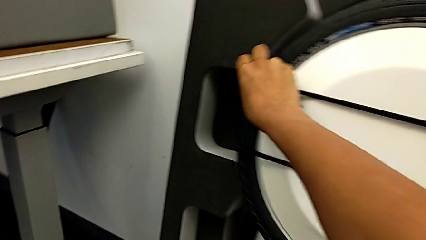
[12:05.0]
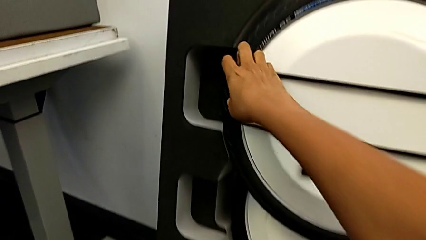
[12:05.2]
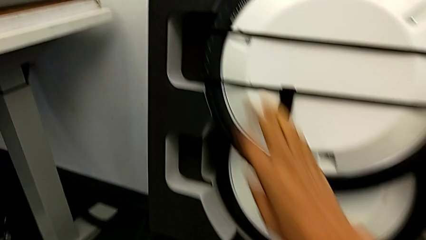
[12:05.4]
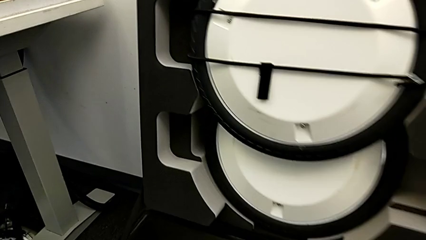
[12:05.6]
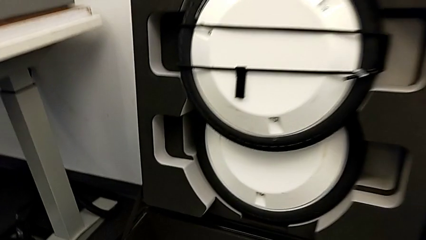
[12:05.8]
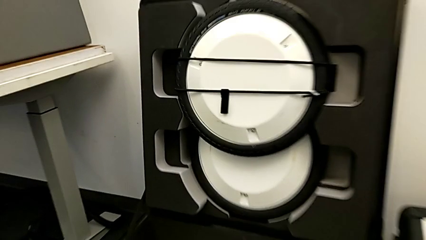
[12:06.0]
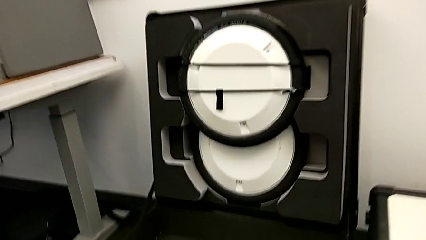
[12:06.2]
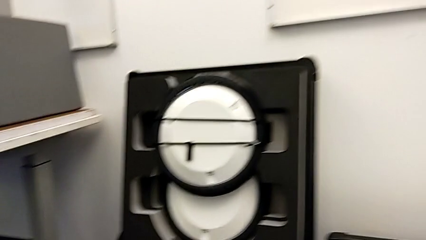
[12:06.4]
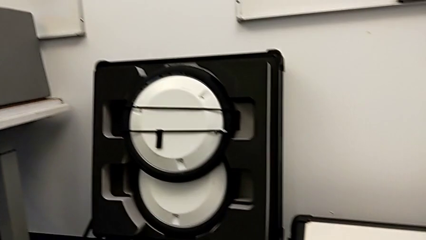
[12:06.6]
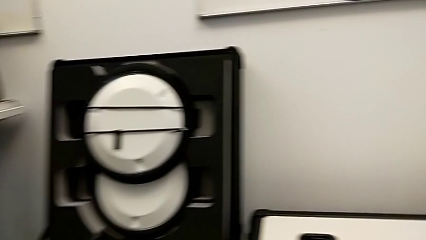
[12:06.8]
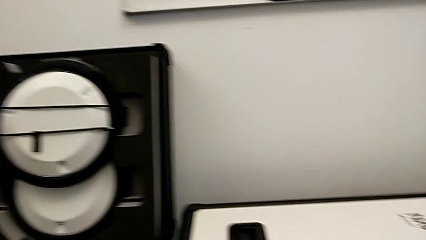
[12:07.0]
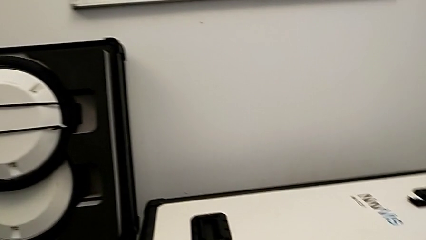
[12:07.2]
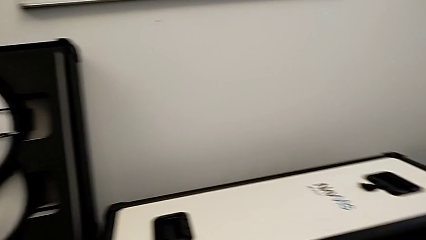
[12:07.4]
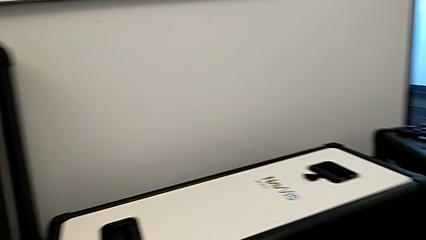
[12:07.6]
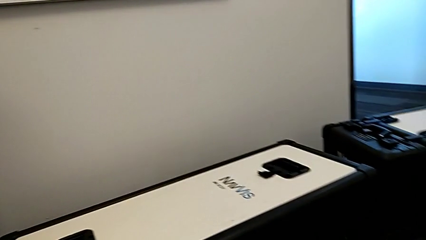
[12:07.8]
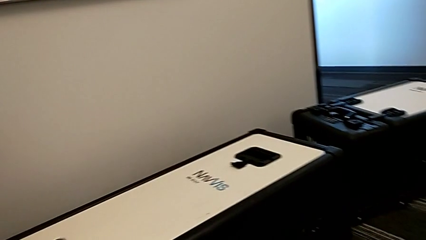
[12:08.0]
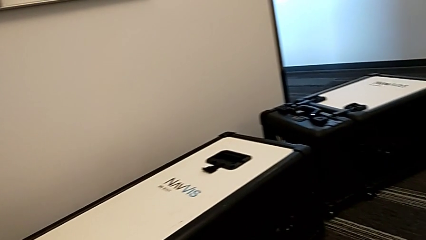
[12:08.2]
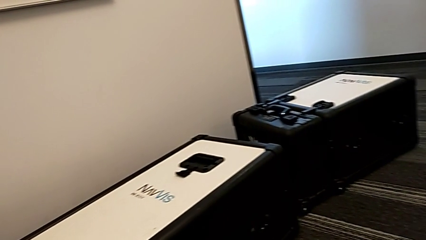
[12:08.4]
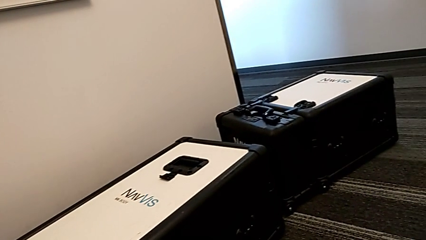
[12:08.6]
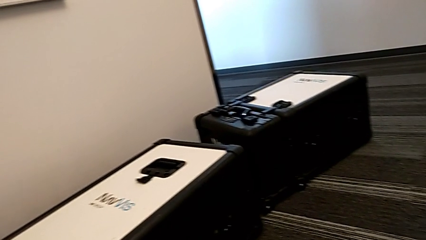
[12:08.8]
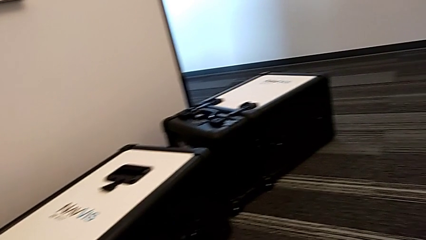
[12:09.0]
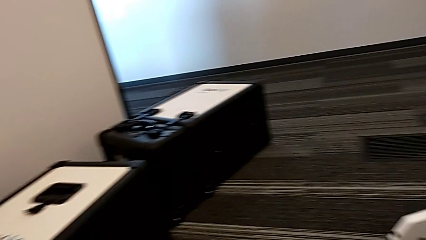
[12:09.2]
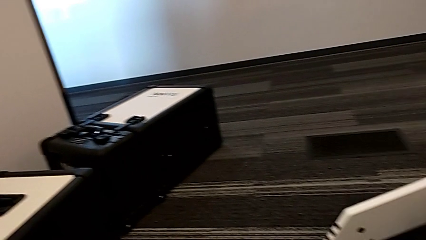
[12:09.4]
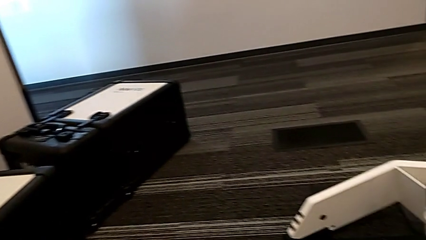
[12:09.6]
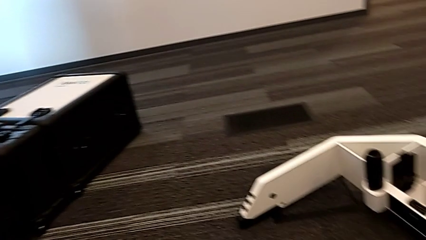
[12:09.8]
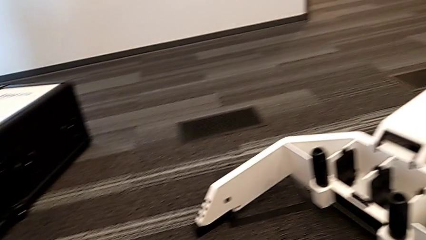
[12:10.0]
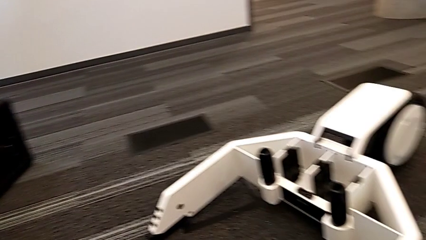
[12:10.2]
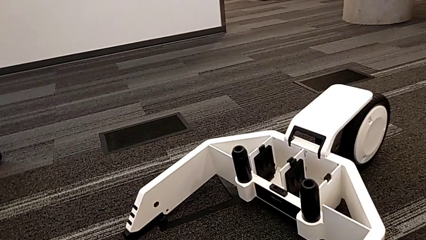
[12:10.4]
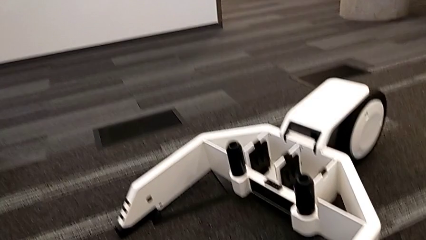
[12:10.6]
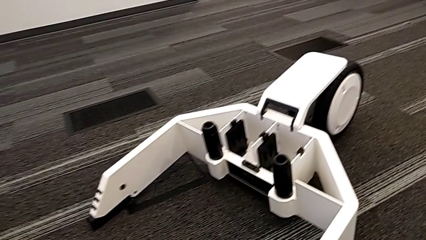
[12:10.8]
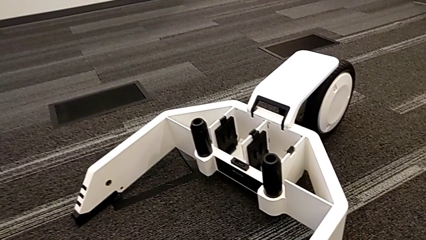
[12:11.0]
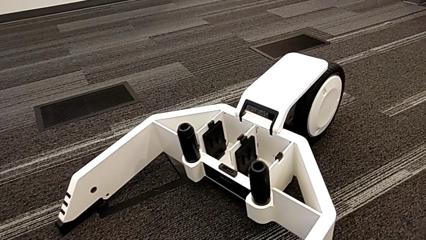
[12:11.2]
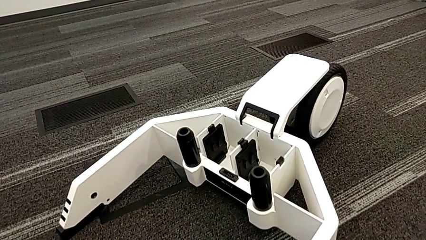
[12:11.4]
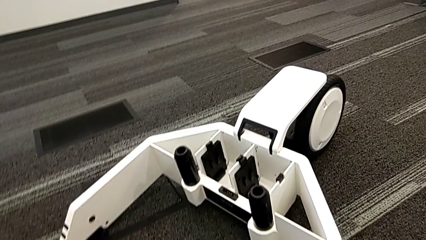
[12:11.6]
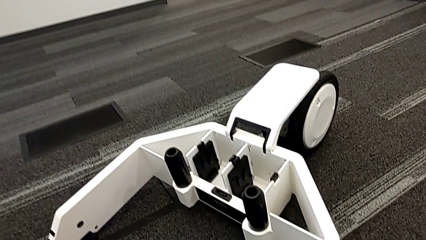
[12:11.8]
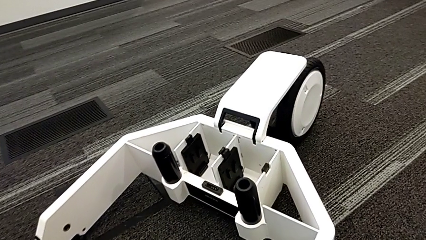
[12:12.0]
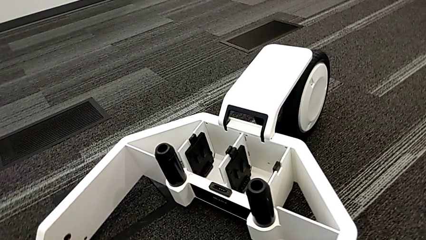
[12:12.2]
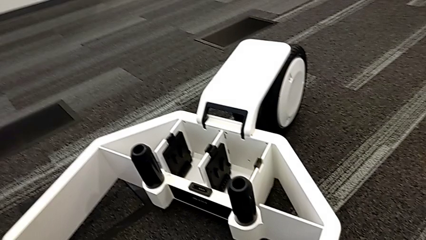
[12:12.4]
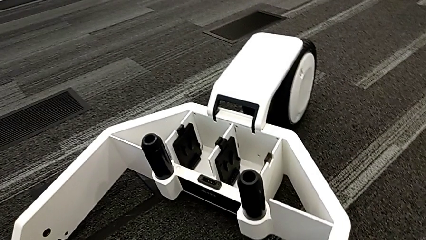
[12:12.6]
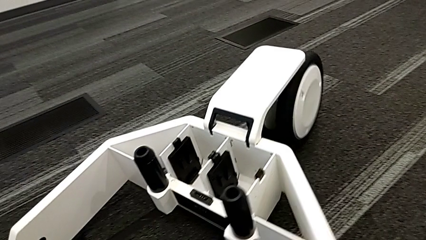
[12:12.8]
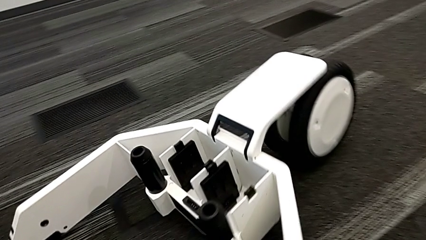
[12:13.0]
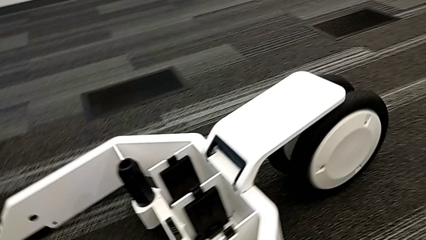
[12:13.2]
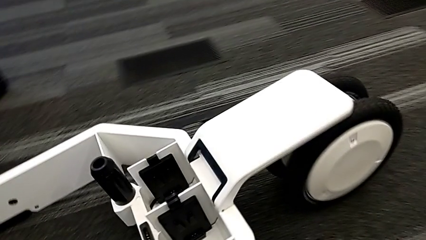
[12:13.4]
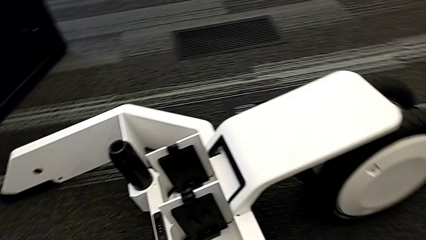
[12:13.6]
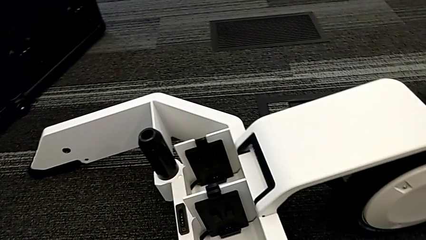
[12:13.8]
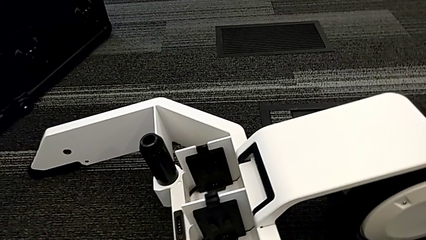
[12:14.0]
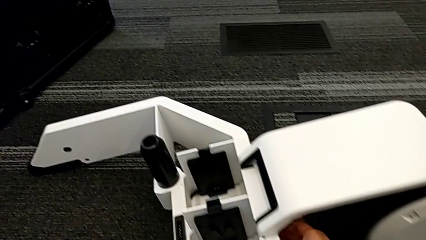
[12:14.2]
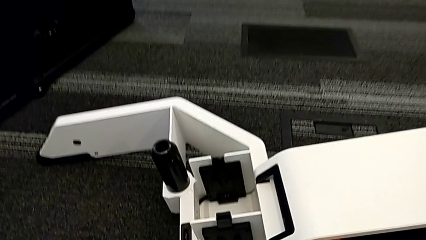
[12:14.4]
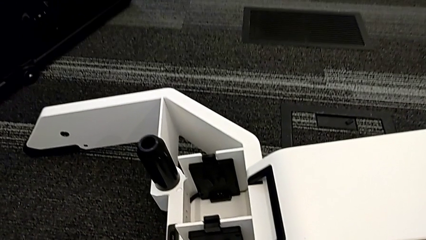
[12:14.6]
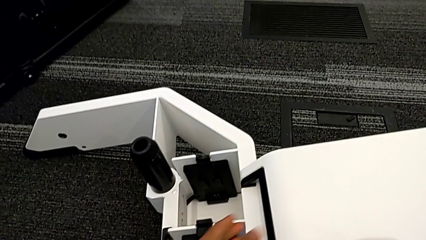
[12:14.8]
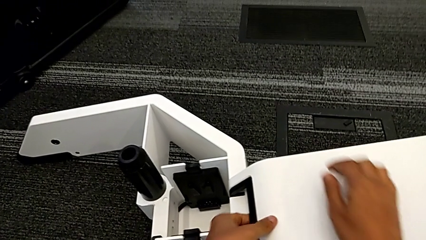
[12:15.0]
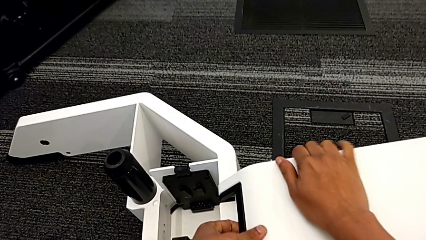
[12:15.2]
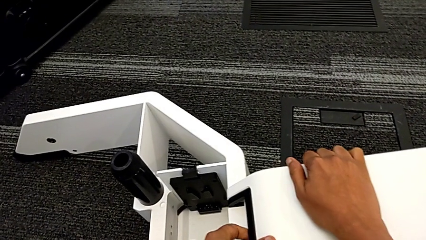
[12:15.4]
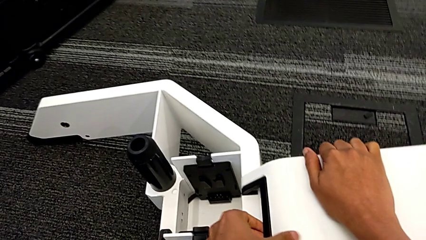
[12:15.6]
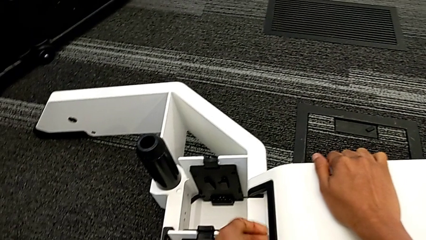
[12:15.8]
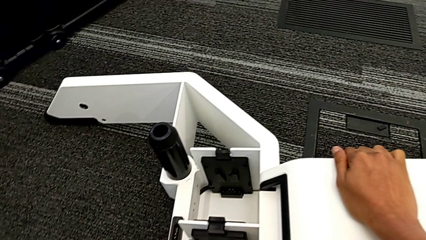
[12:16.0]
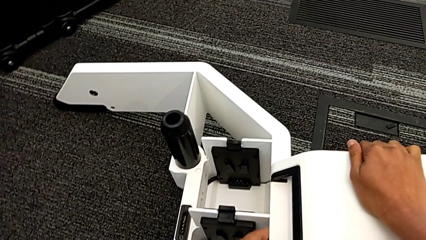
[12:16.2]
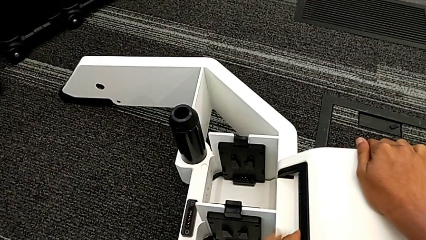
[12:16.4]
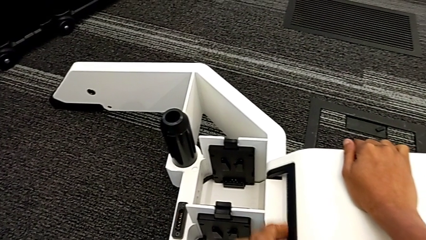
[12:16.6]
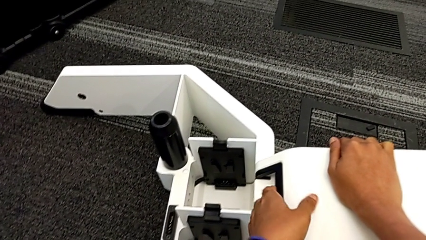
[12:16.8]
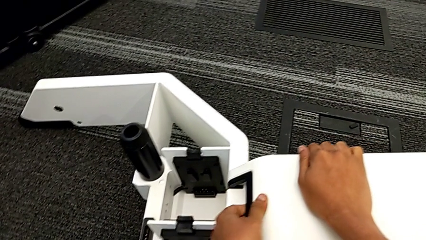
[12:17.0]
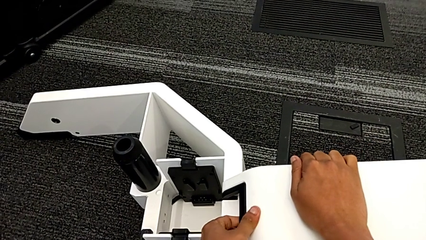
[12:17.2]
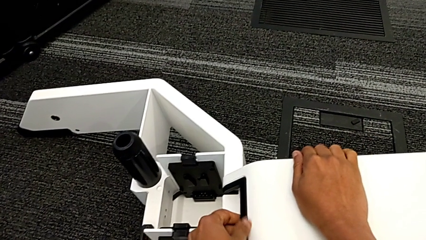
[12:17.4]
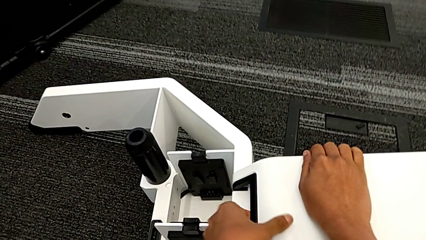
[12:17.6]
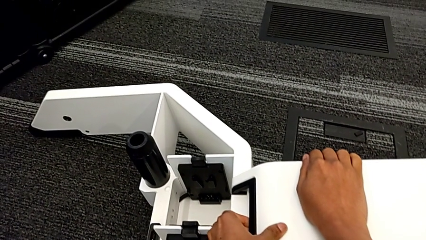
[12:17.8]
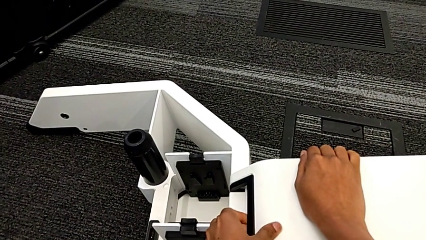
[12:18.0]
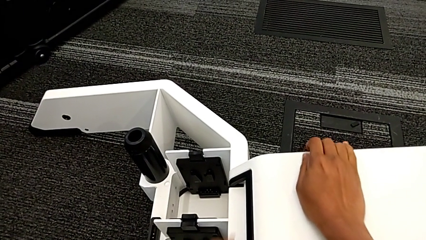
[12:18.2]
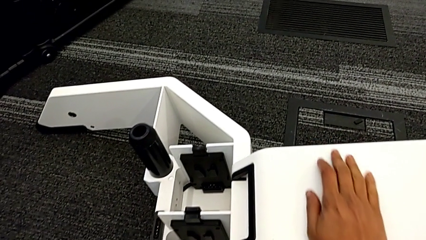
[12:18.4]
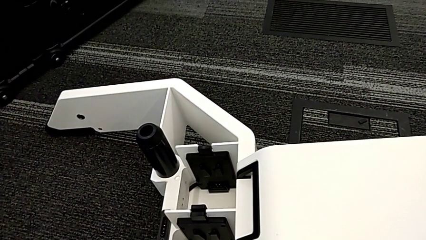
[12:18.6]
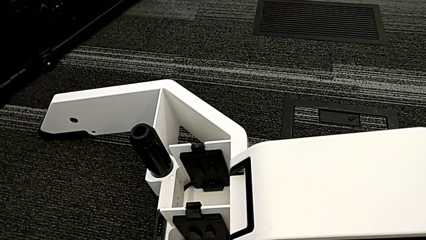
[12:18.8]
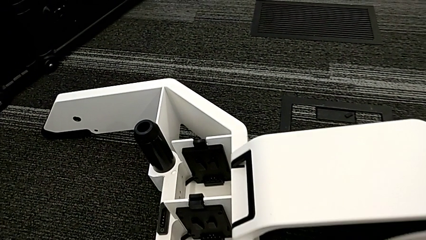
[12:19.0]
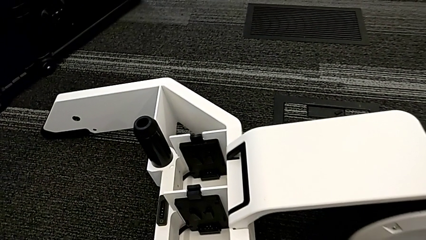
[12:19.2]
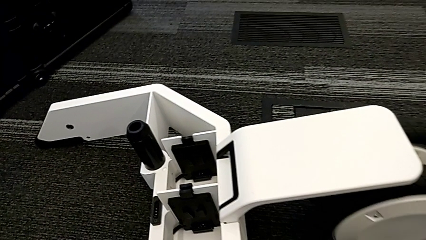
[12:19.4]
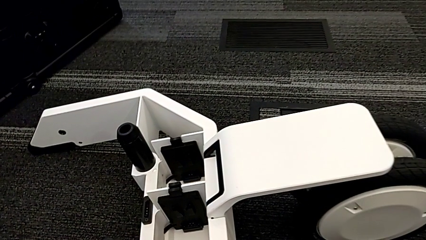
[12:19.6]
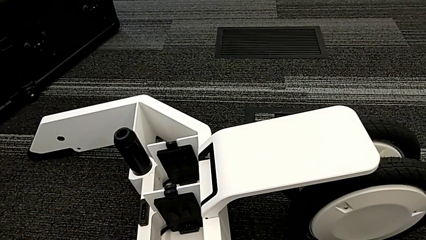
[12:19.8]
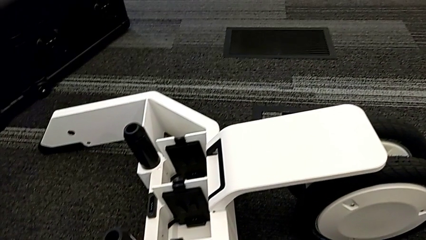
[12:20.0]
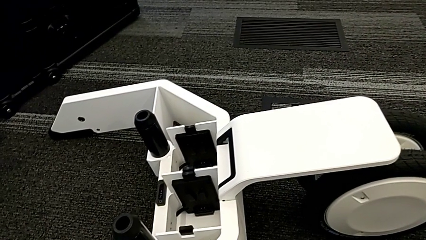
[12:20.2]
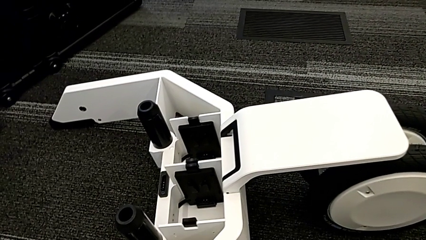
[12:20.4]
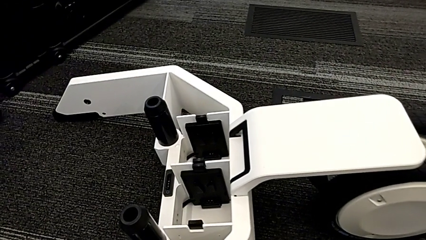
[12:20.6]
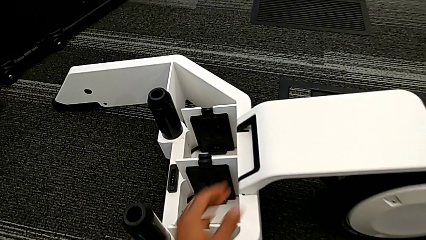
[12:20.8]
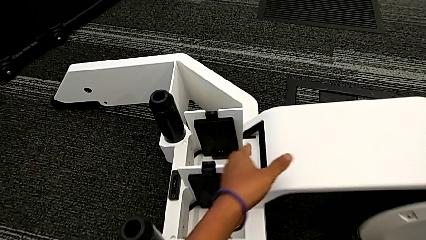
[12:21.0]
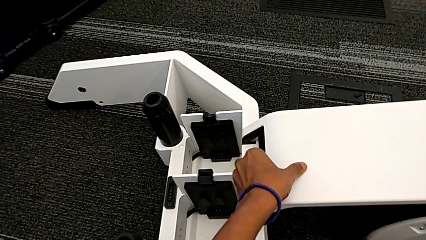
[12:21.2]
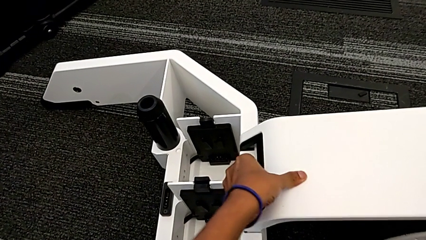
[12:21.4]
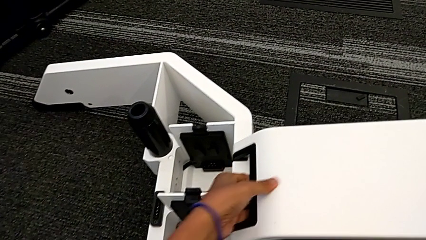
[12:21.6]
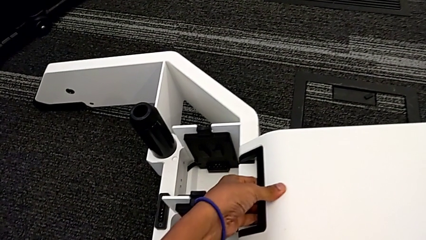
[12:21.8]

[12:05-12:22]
The camera wearer is disassembling the wheels. They begin to withdraw the third wheel.
